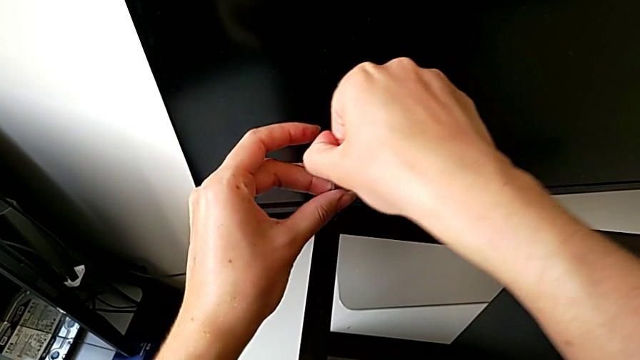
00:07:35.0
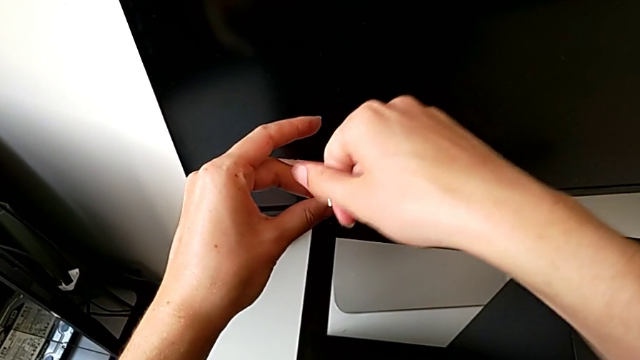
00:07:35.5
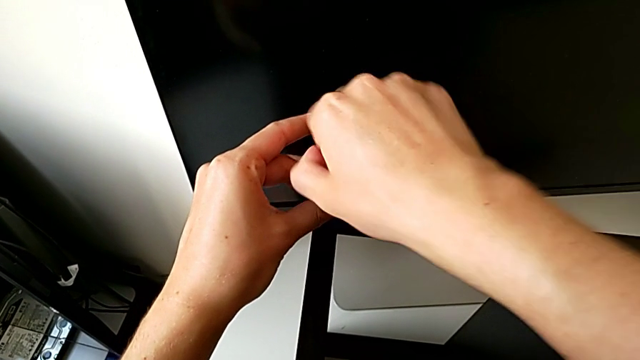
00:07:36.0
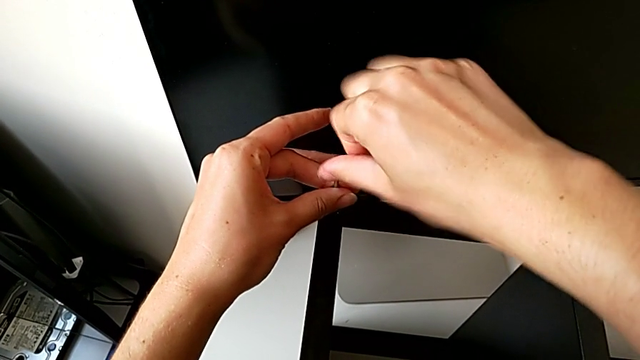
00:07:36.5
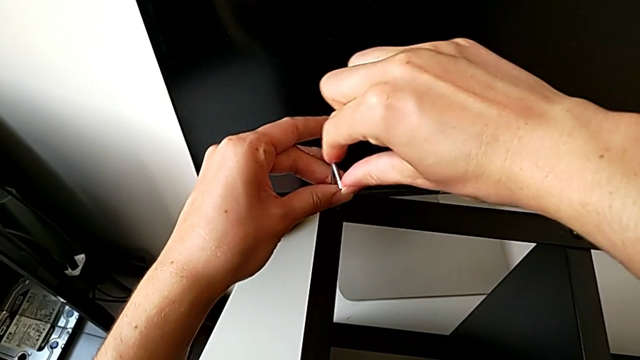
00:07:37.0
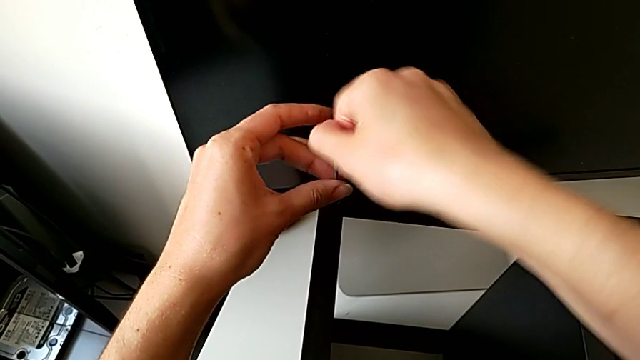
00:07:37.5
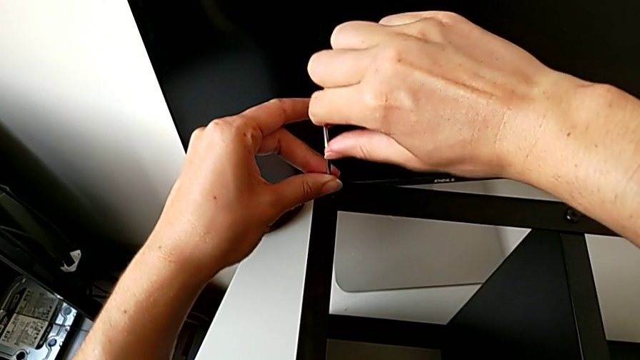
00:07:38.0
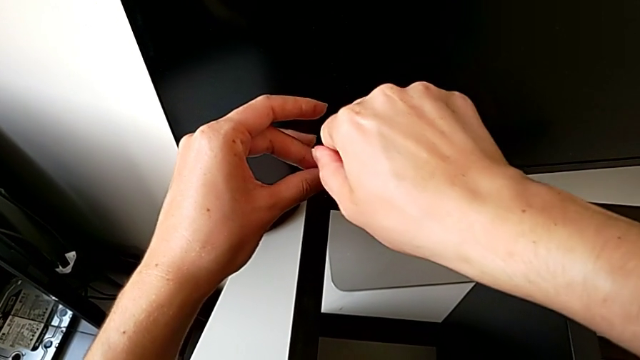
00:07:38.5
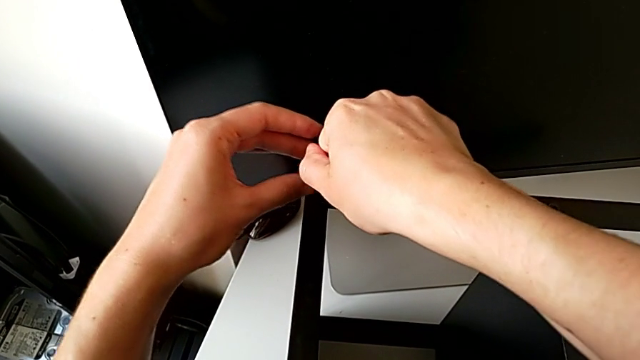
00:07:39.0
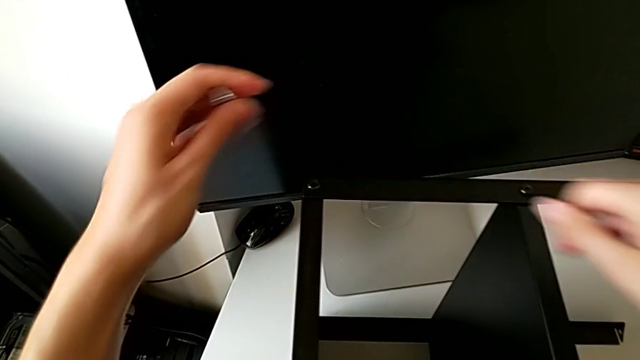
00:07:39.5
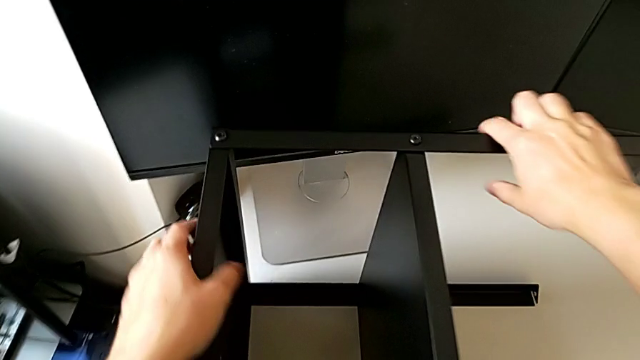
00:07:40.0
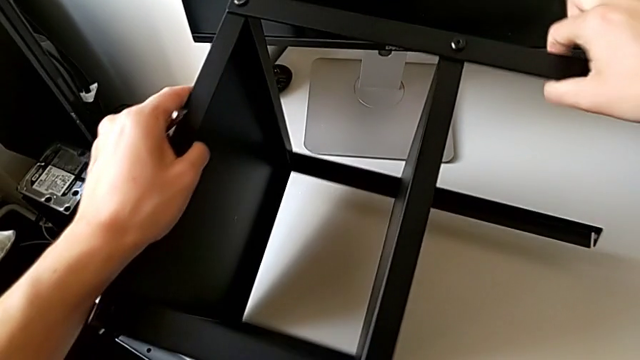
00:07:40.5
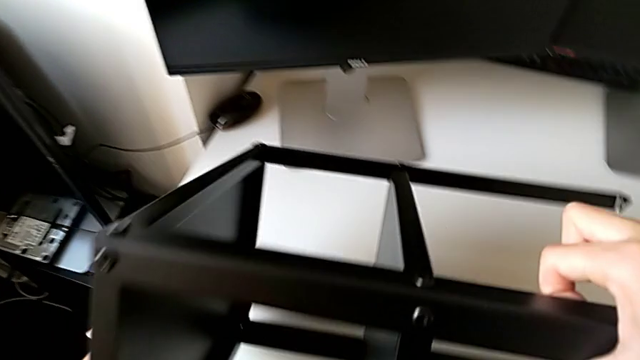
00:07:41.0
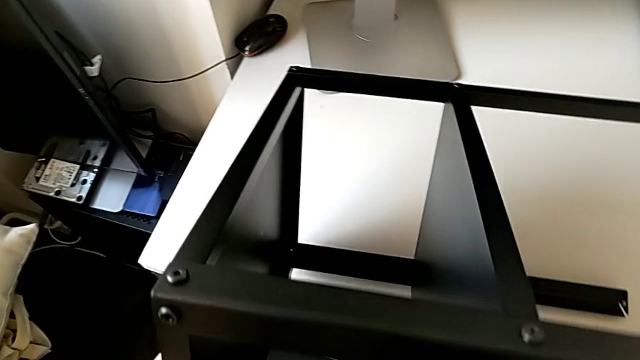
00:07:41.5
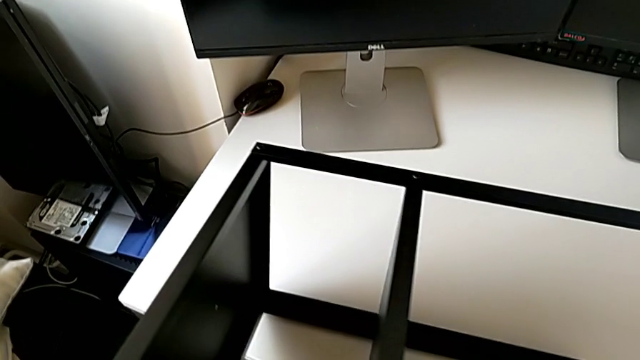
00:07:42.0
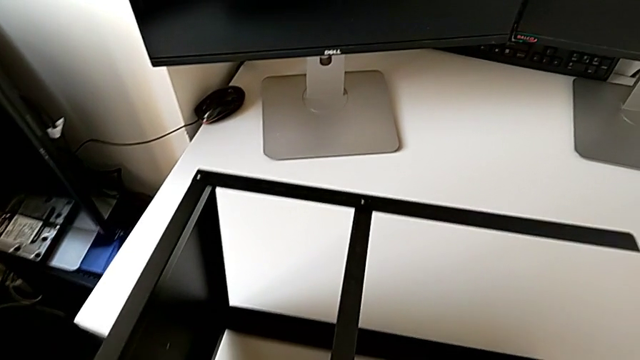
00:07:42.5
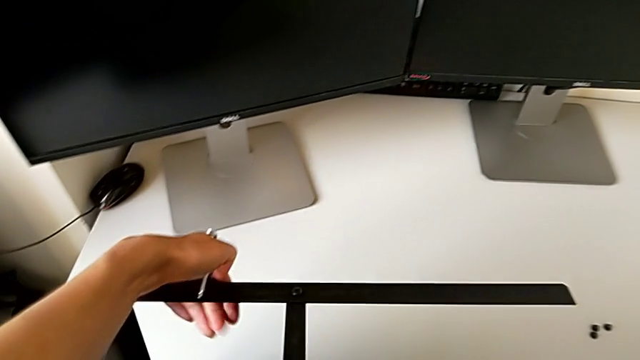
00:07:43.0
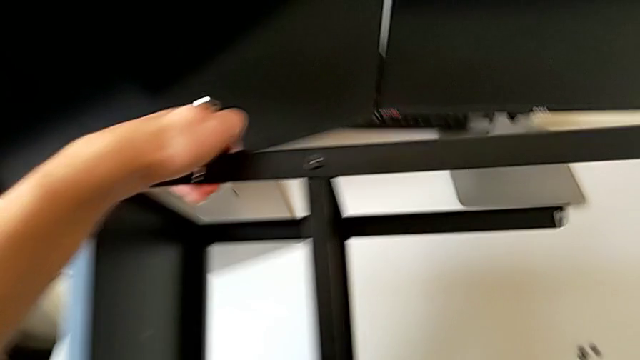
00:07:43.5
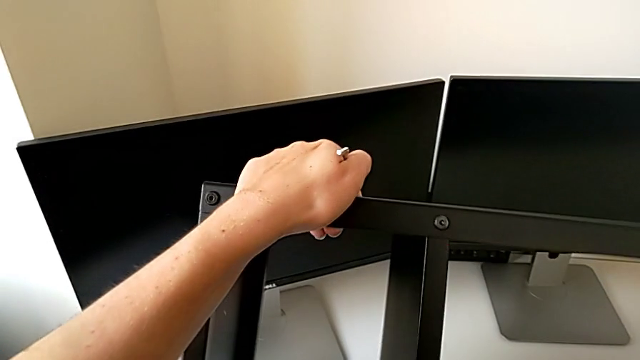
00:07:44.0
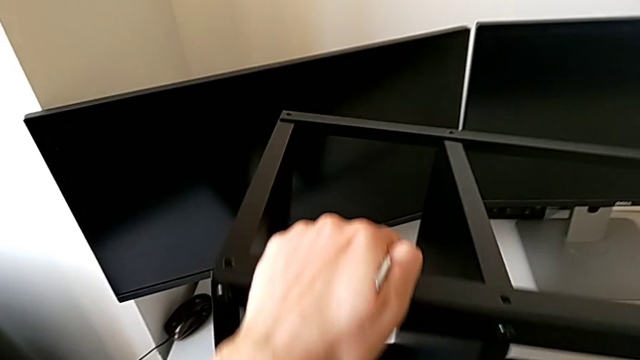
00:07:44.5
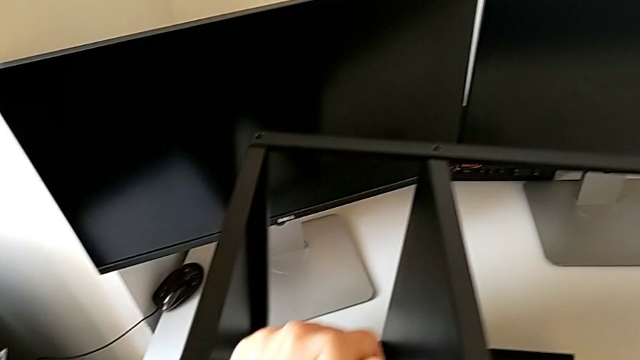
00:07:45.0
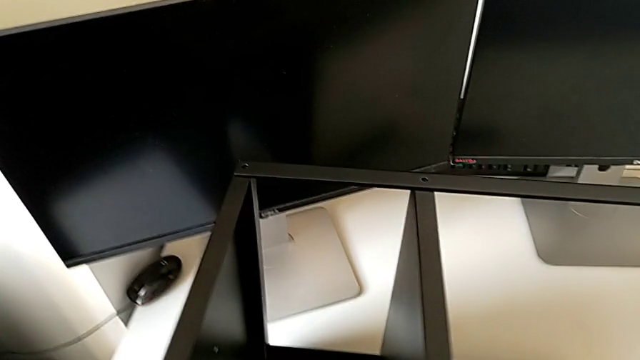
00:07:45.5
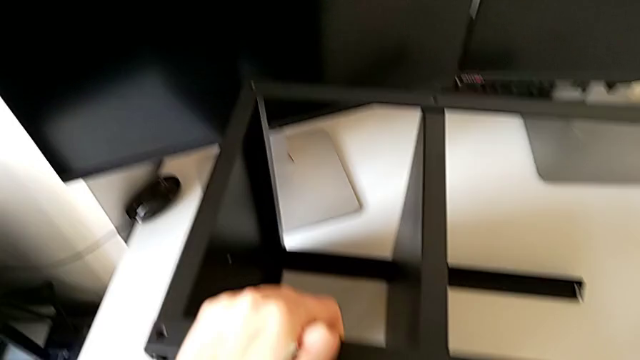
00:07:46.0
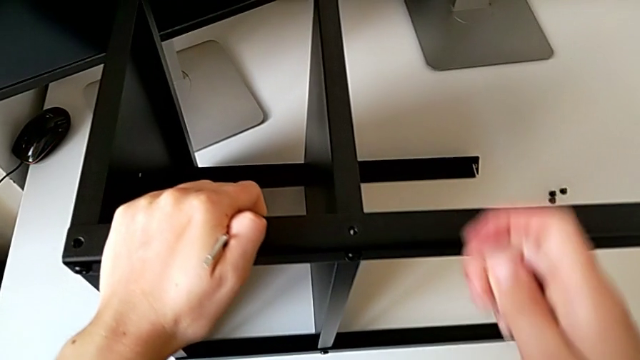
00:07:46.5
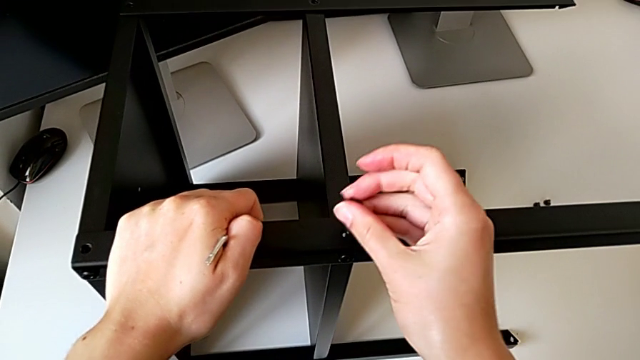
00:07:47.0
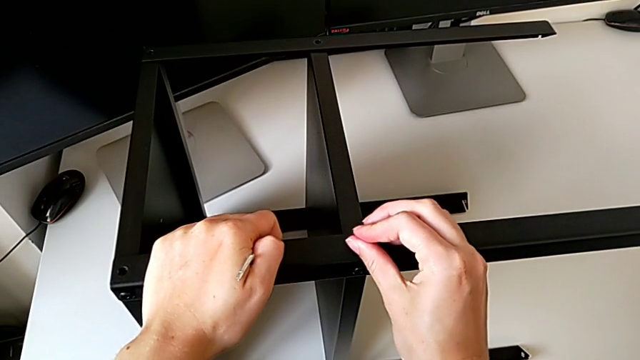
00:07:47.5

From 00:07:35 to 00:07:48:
The camera wearer is screwing a second hex socket head to join the first leg with the table top. They keep screwing the hex socket head, withdraw the Allen wrench, grab the nightstand, rotate it, place it, lift it, rotate it, place it and insert the hex socket head.

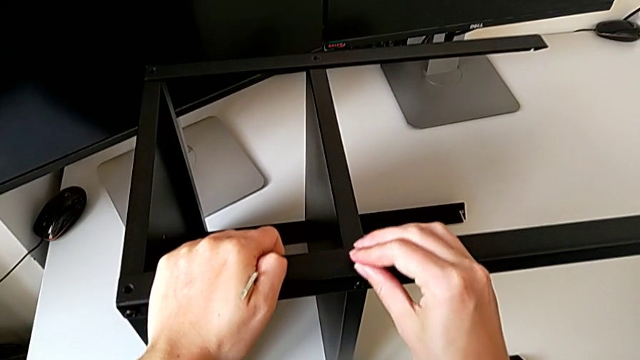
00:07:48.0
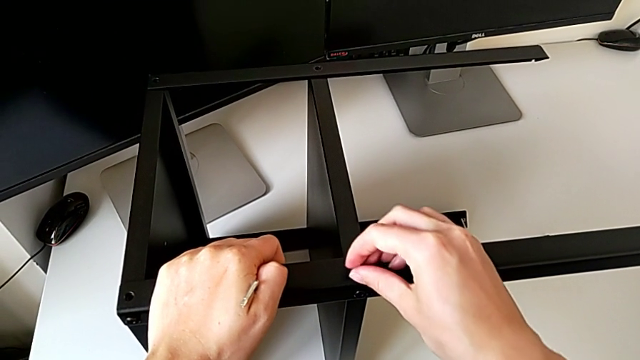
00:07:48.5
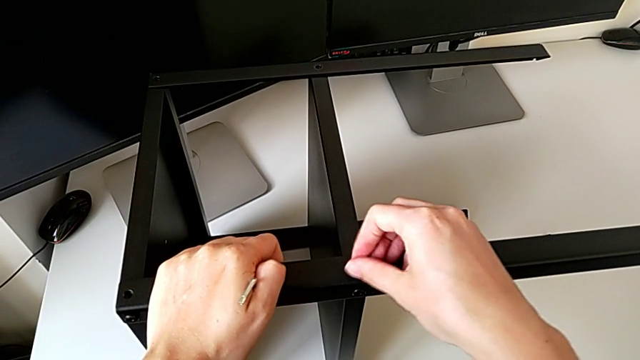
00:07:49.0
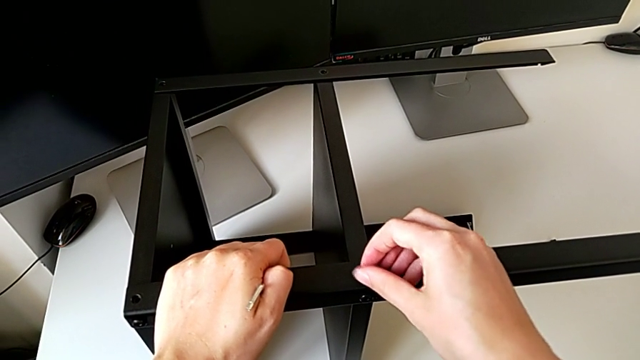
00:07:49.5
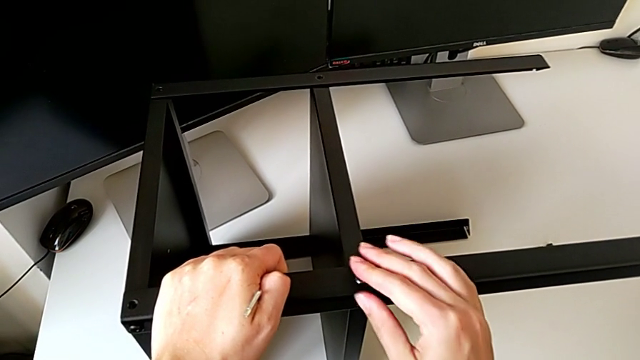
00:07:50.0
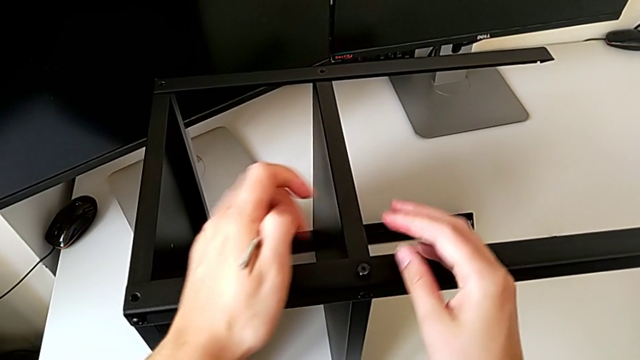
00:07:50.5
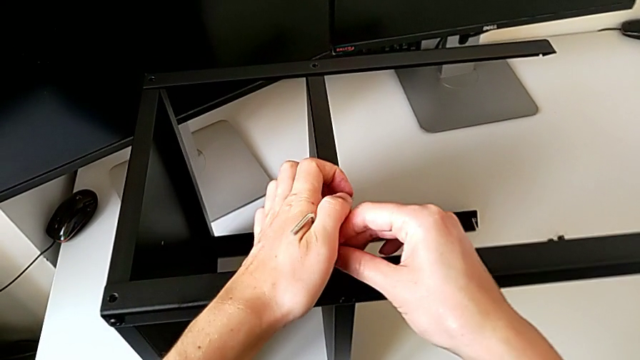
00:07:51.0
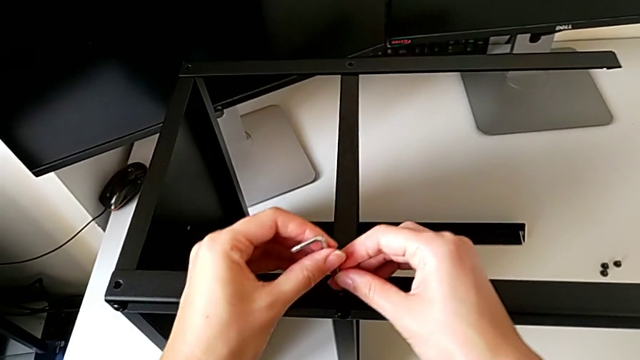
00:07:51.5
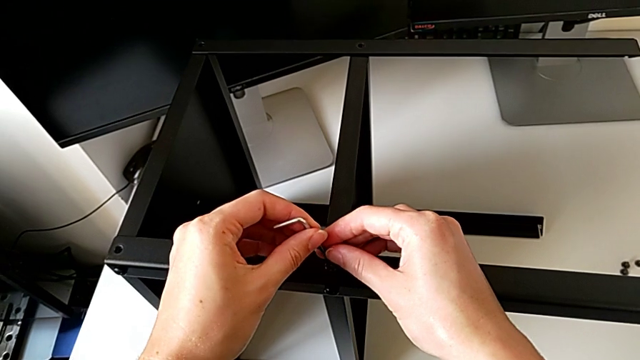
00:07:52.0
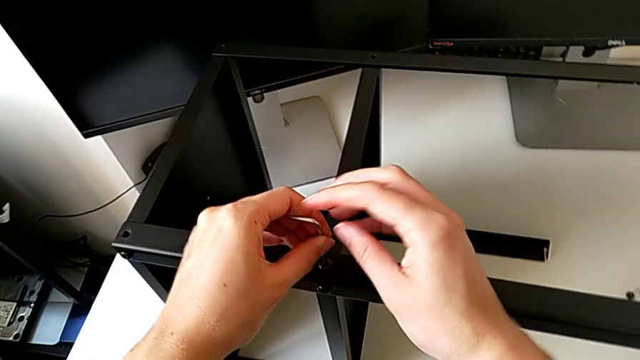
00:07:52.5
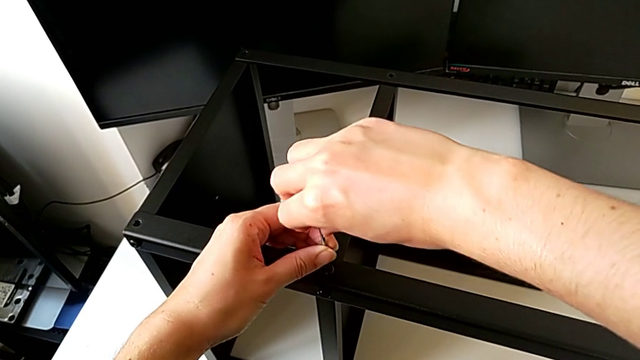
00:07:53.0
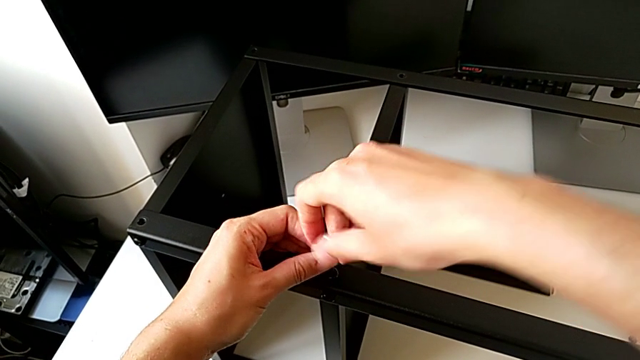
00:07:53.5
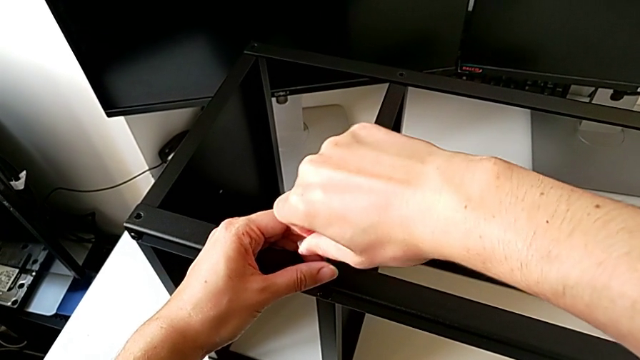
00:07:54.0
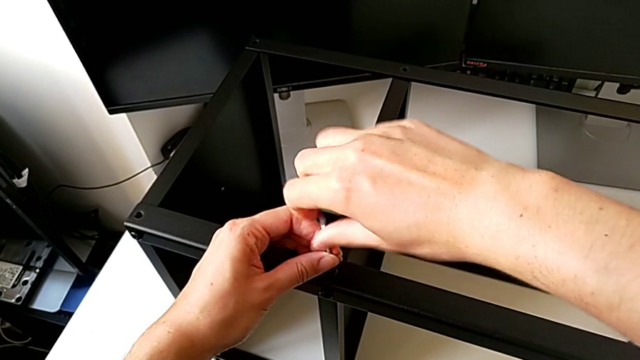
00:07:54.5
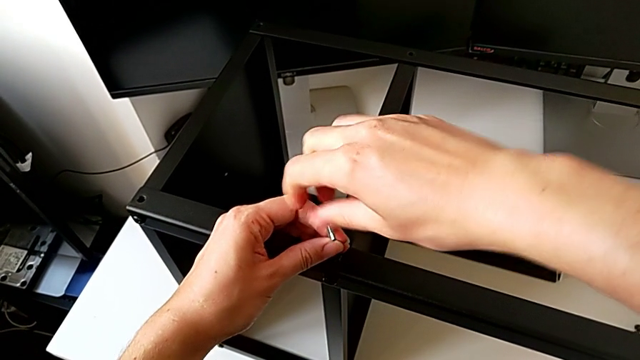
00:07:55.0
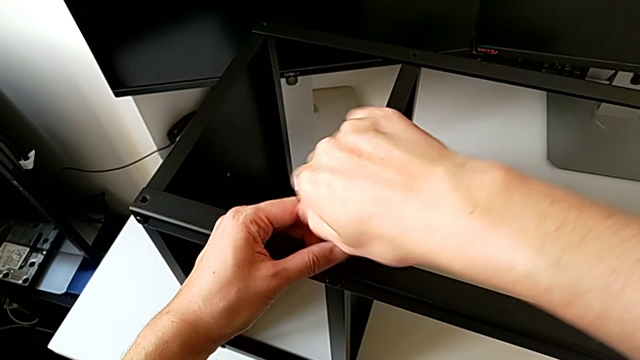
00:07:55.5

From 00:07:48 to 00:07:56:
The camera wearer is screwing a second hex socket head to join the first leg with the table top. They screw the hex socket head, insert the Allen wrench and begin to screw the hex socket head.
